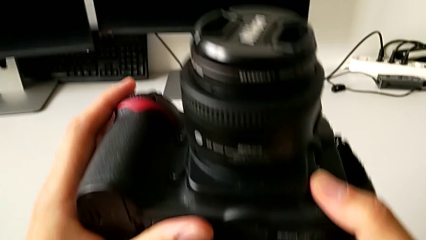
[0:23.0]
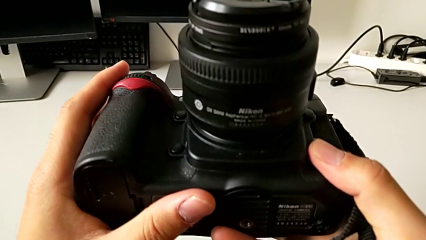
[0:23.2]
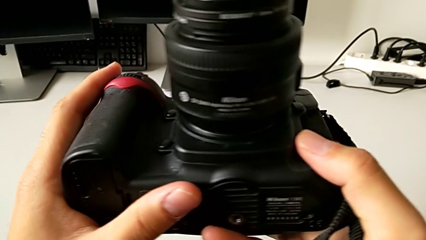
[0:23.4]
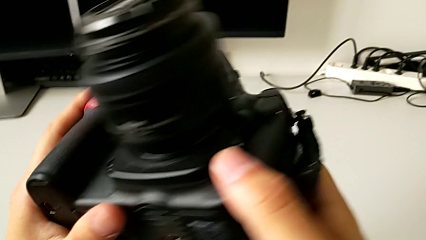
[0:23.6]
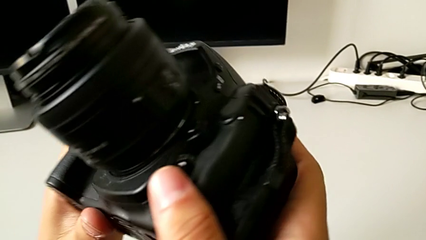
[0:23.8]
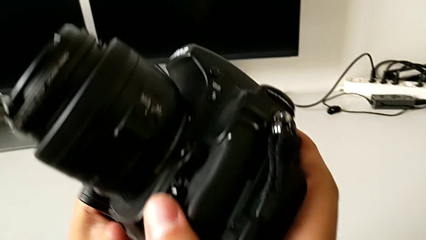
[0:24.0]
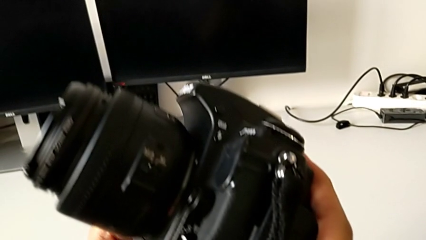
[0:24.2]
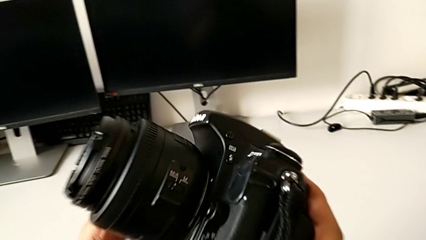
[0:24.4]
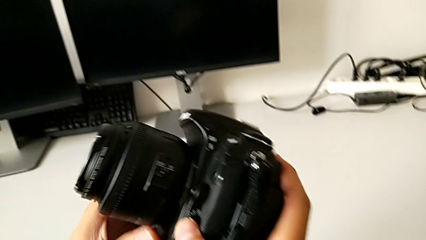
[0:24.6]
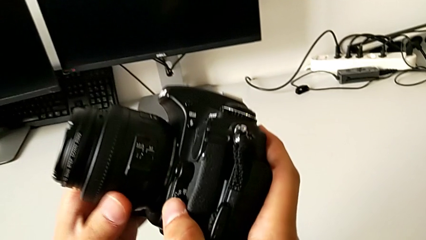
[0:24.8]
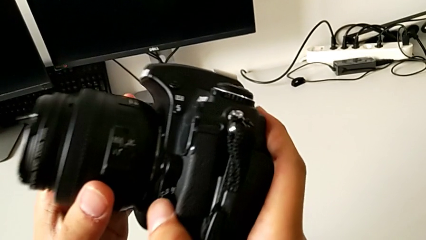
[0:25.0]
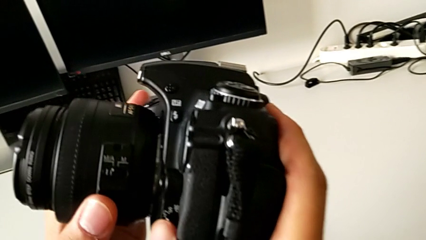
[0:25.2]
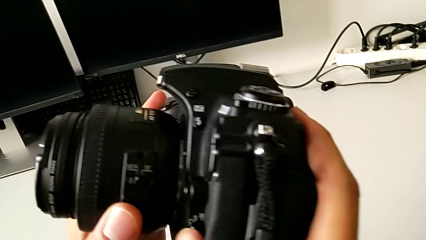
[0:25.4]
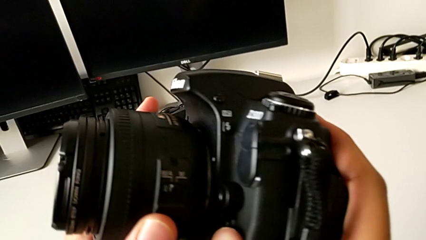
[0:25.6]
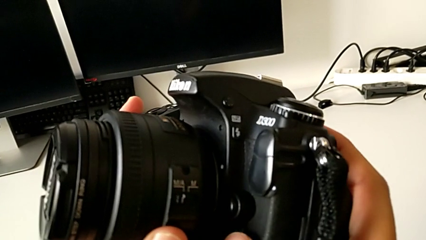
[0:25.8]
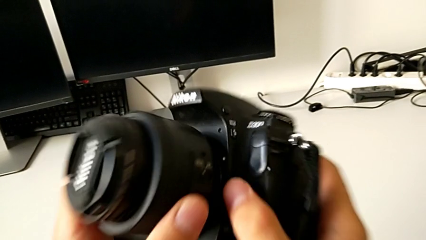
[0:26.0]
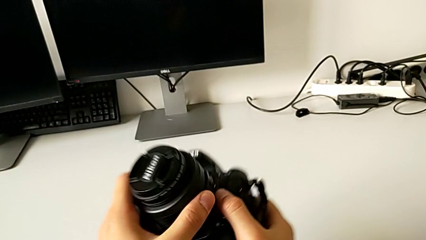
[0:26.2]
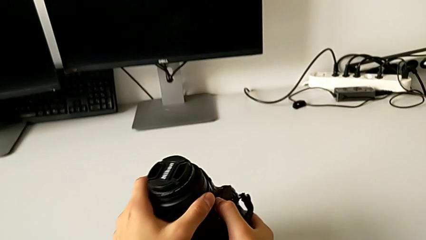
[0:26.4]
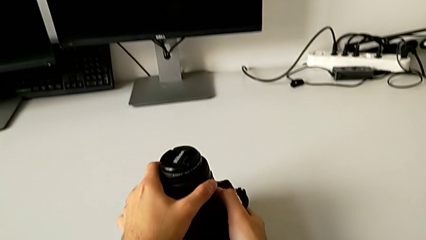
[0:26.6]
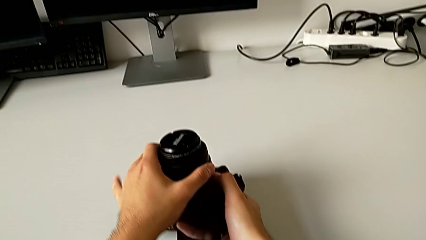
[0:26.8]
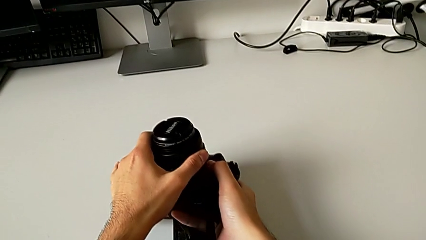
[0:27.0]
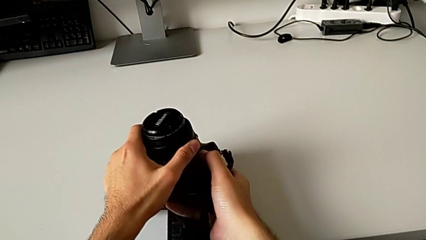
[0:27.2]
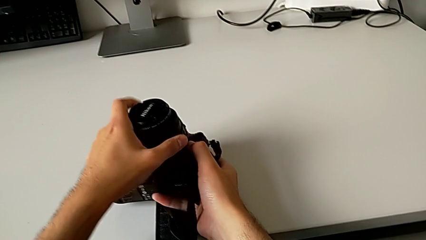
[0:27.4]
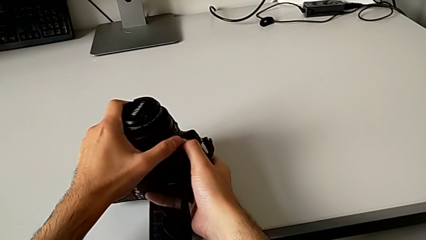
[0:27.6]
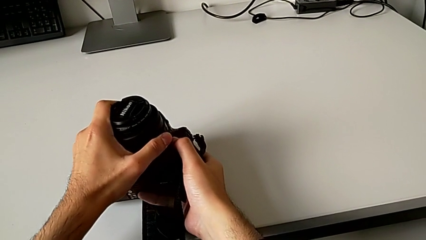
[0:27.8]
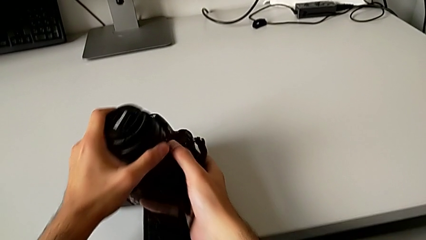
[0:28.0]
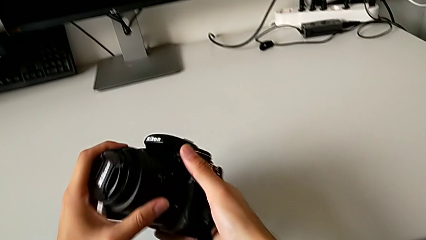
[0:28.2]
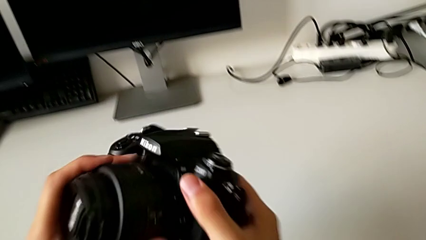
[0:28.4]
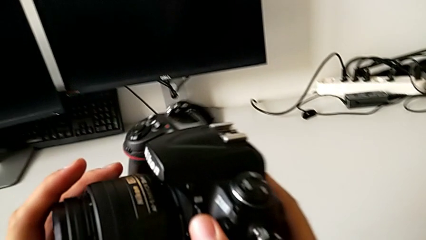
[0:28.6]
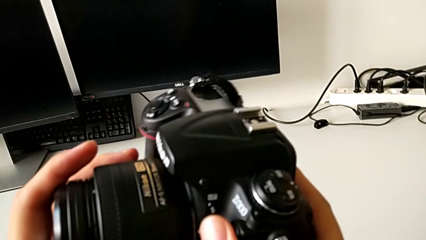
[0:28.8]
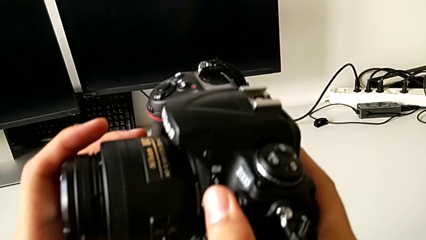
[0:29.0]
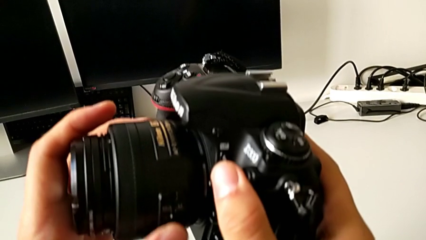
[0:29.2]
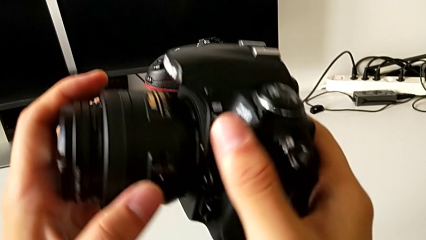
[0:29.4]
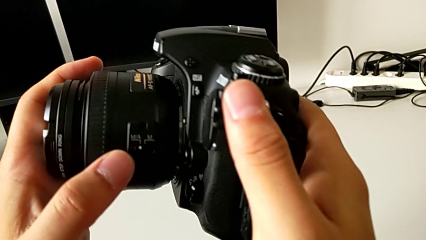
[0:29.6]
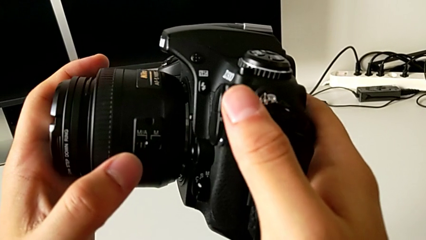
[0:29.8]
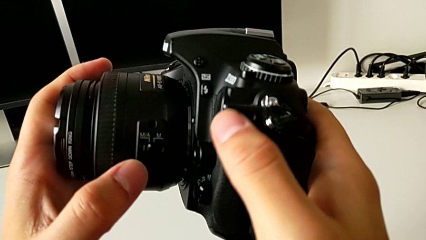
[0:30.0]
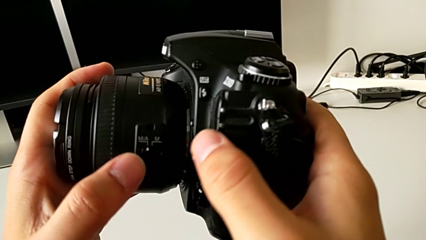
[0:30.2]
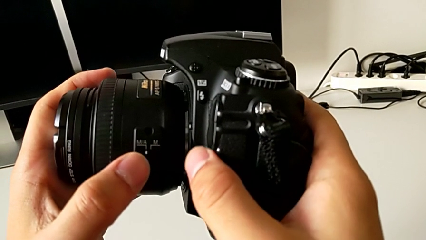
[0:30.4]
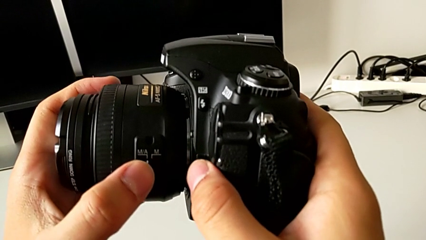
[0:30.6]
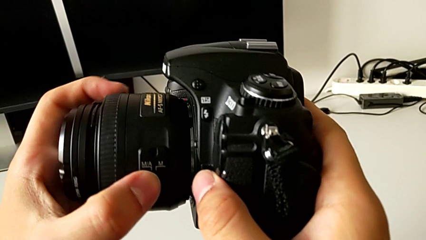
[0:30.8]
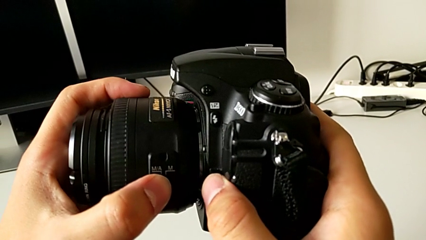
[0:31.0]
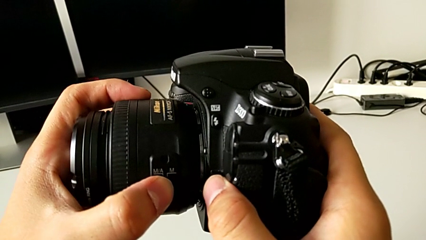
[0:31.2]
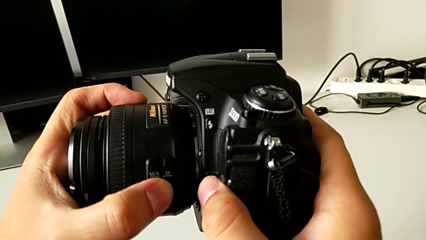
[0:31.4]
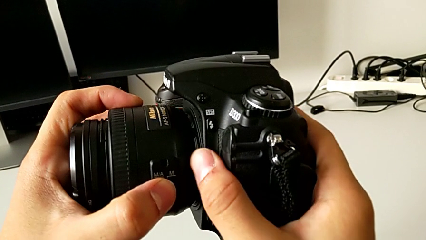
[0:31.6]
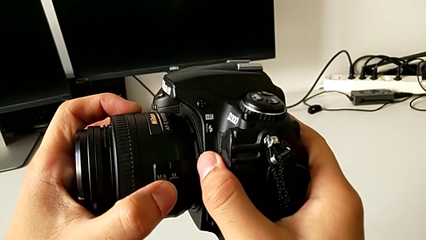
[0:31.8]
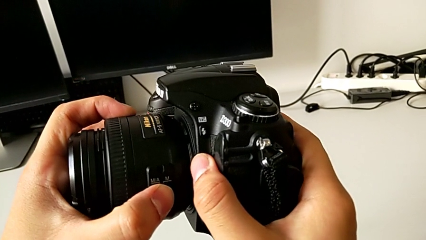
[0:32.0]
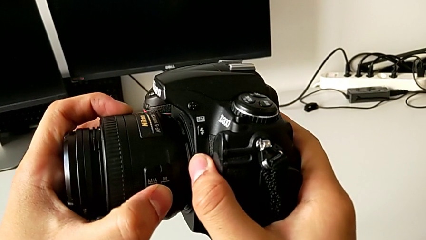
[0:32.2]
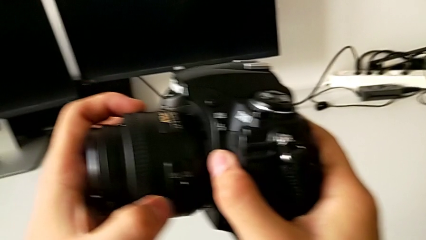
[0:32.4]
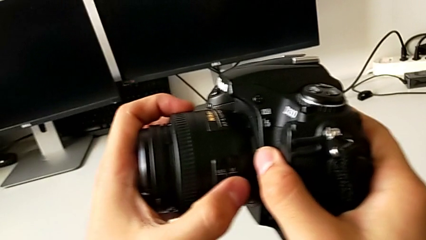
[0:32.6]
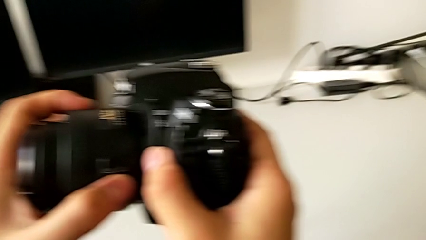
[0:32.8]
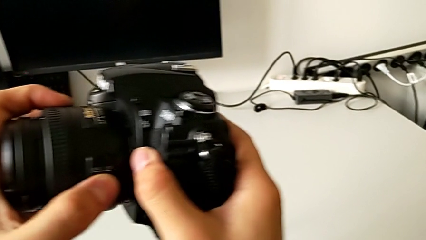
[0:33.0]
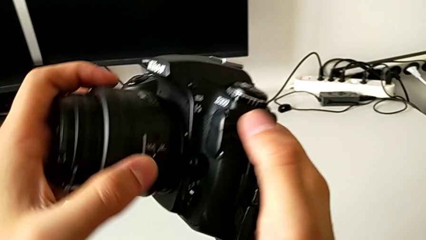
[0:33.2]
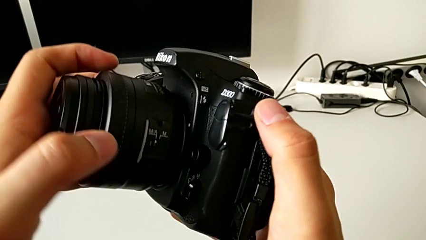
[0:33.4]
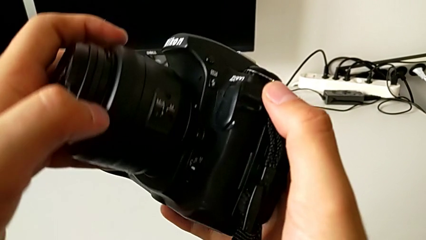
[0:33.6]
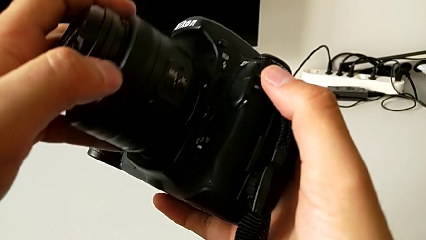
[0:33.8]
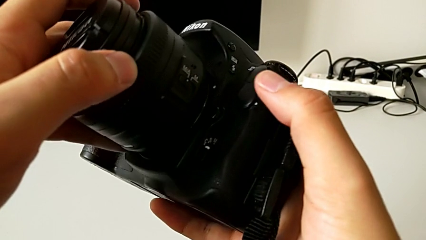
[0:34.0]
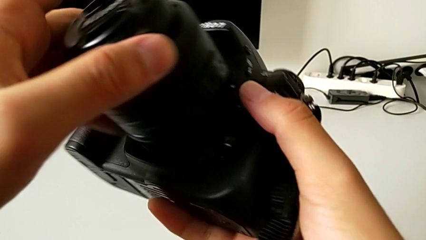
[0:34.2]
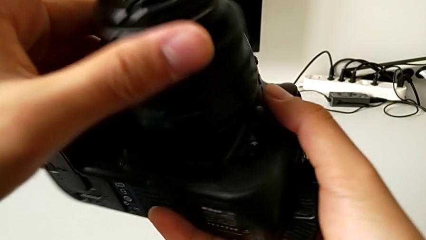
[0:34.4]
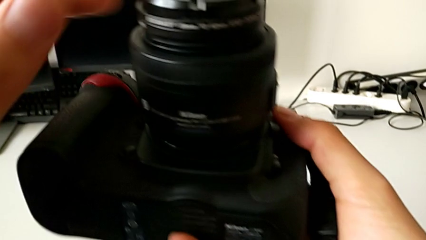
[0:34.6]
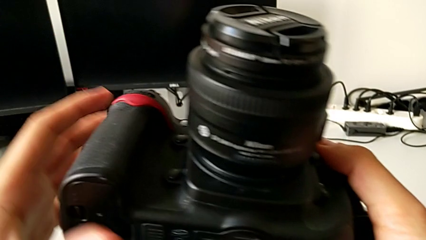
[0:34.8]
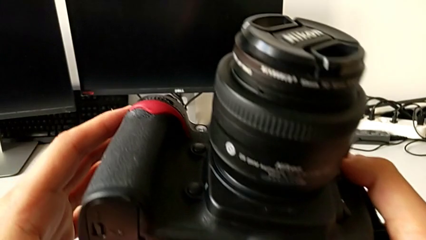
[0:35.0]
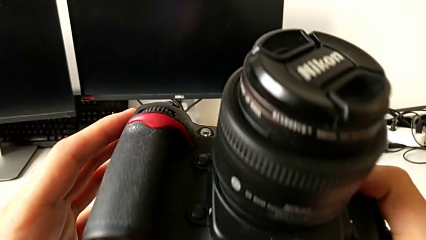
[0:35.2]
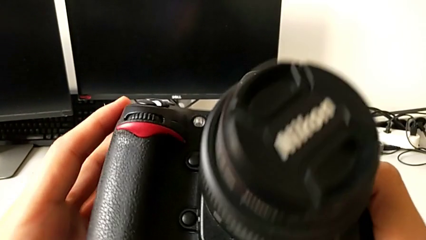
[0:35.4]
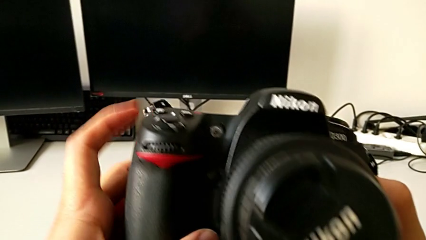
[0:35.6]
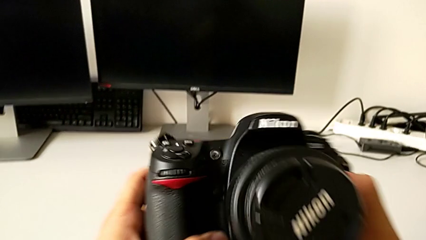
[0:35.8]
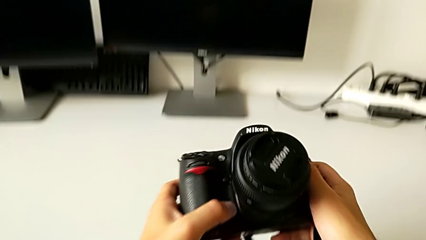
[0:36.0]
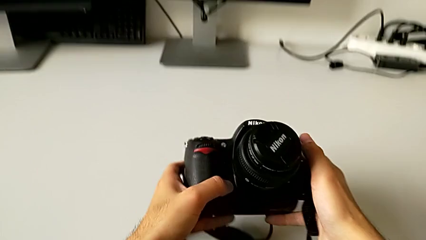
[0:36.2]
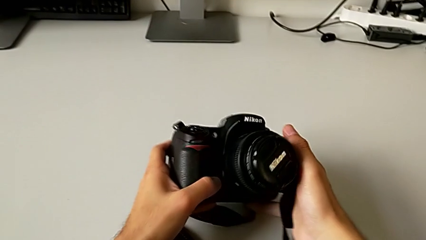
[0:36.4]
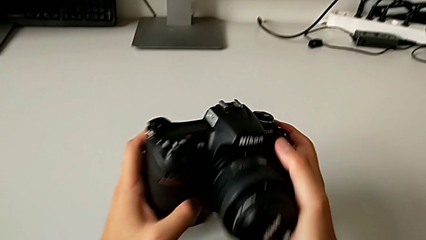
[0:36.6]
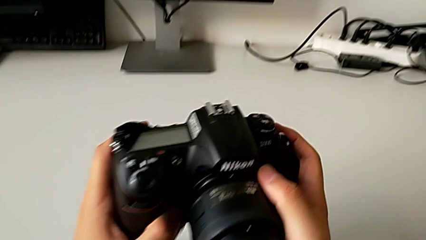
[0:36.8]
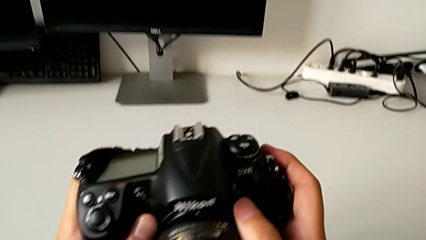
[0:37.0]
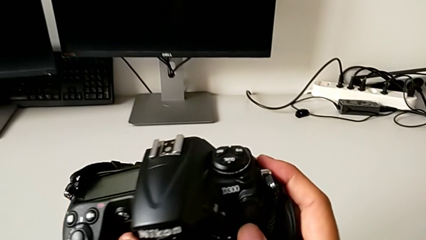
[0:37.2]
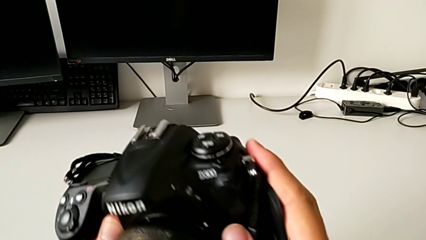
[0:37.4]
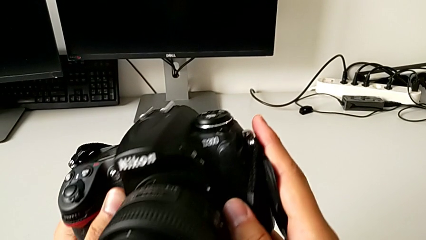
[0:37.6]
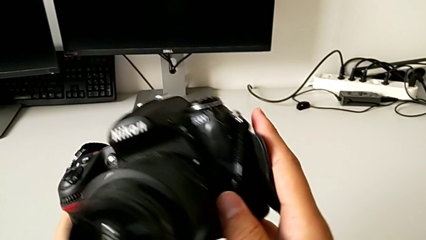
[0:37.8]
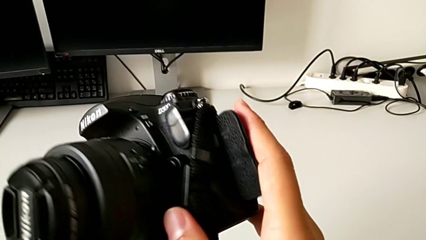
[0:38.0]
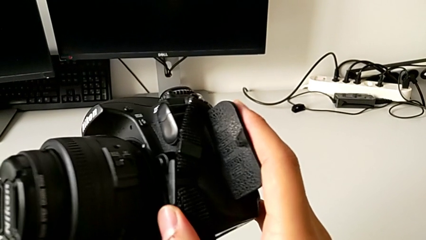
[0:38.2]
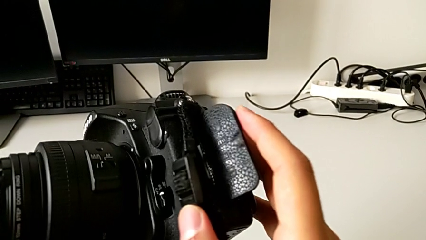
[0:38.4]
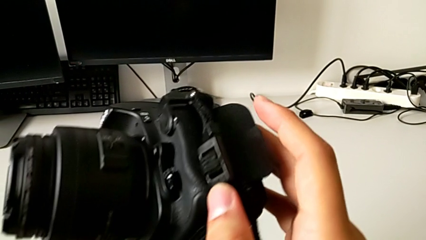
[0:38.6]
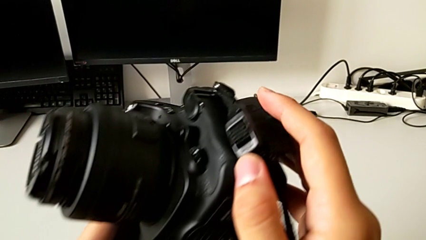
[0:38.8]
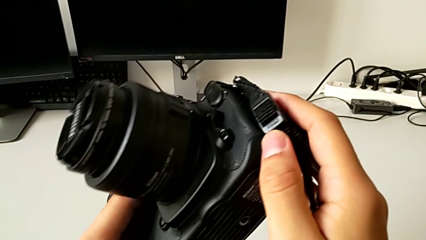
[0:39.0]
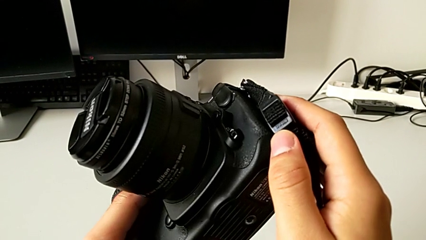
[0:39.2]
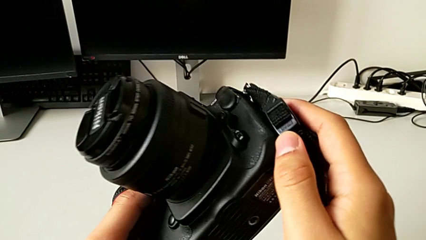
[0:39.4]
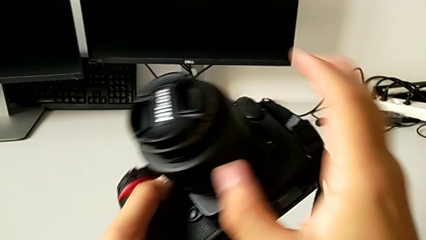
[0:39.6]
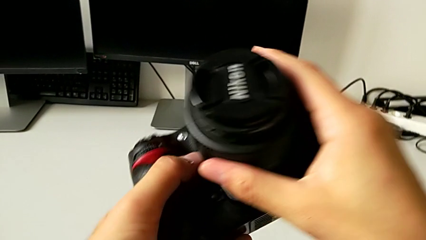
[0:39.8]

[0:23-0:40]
The camera wearer is detaching the lens. They inspect the DSLR, press the button, slide the power button and inspect the DSLR.
